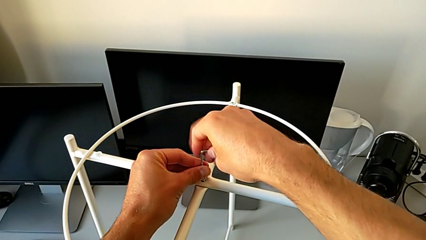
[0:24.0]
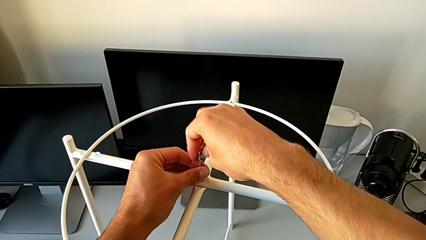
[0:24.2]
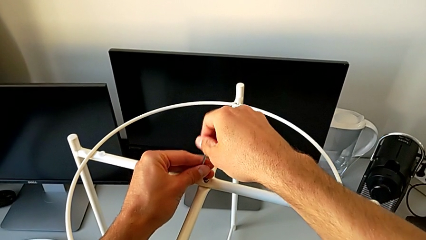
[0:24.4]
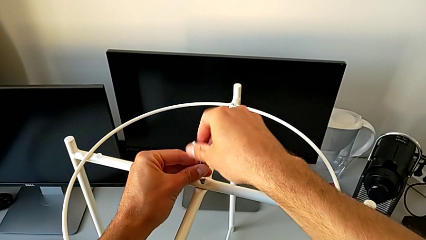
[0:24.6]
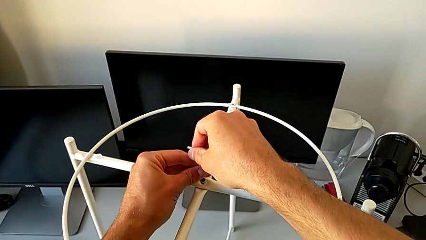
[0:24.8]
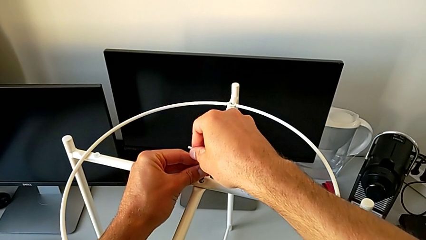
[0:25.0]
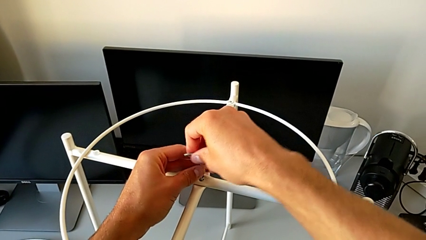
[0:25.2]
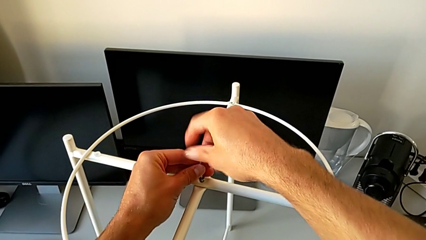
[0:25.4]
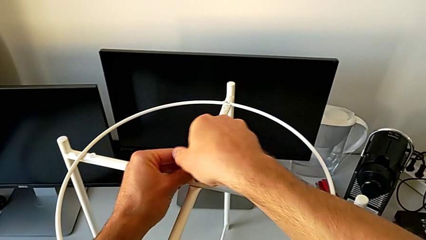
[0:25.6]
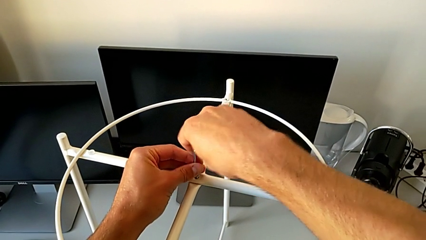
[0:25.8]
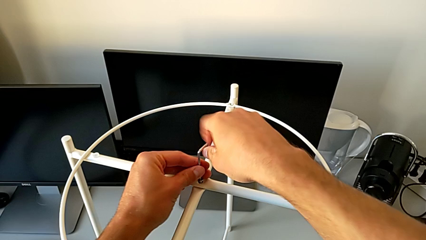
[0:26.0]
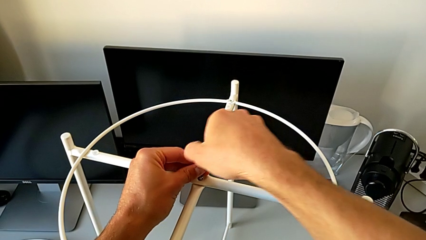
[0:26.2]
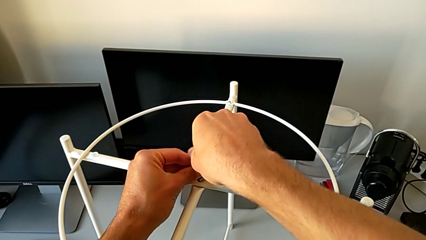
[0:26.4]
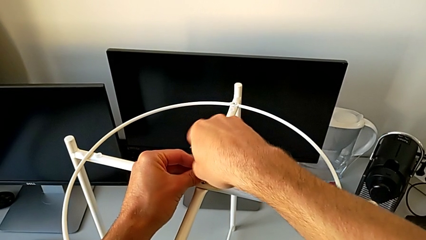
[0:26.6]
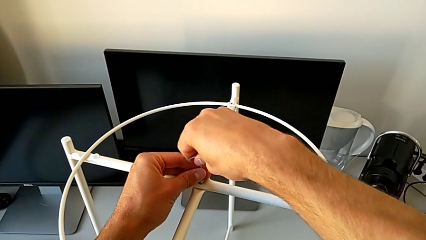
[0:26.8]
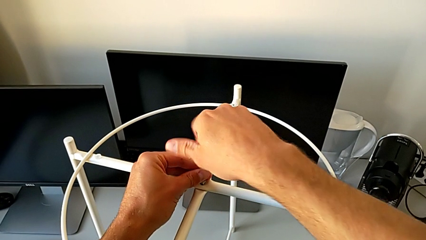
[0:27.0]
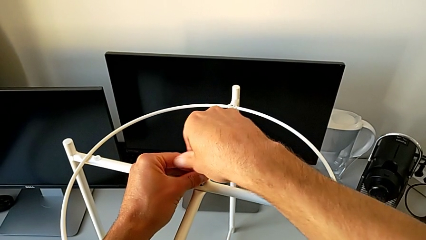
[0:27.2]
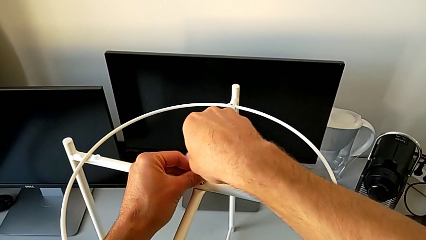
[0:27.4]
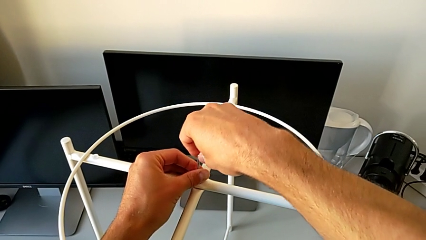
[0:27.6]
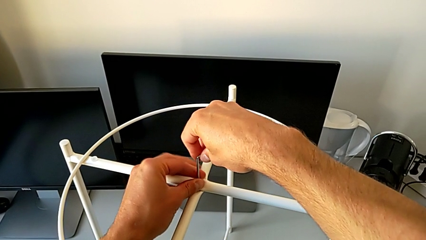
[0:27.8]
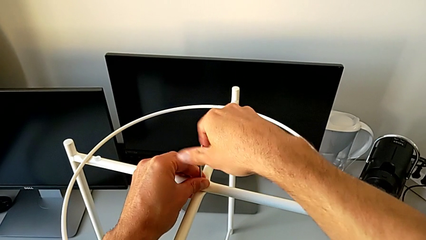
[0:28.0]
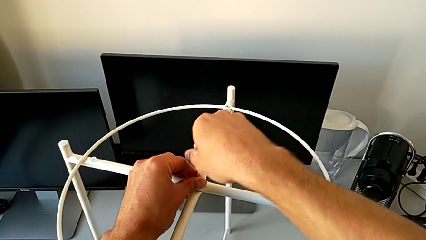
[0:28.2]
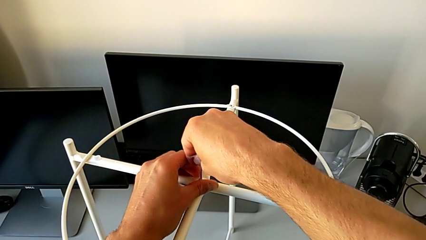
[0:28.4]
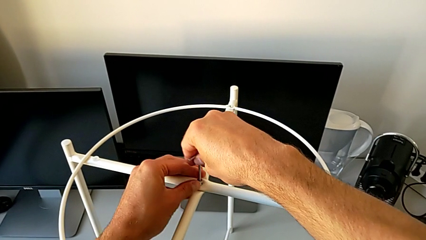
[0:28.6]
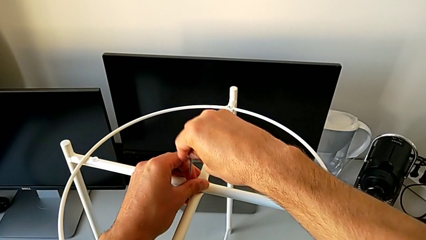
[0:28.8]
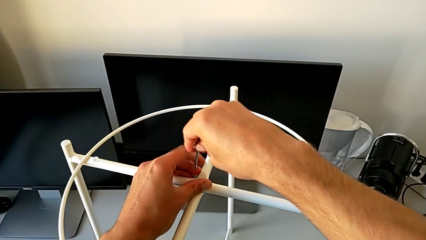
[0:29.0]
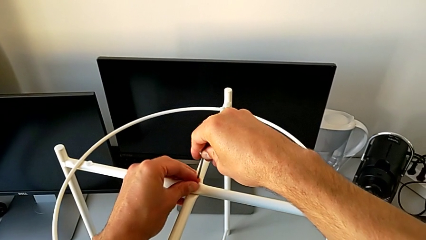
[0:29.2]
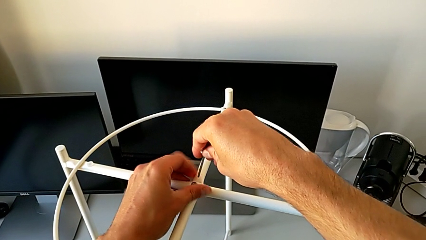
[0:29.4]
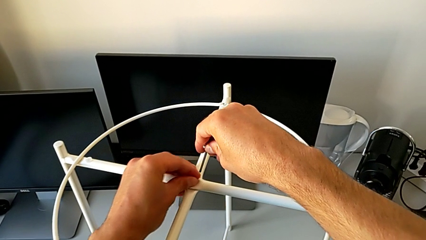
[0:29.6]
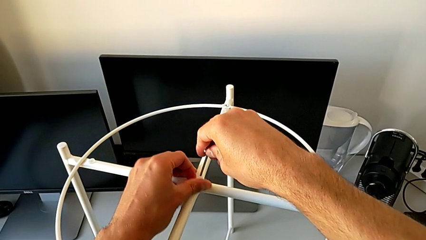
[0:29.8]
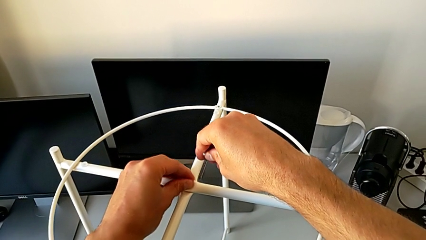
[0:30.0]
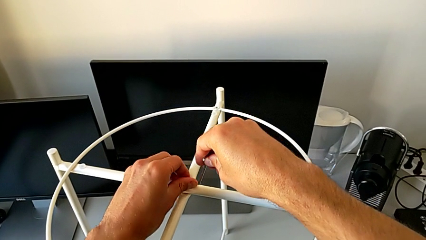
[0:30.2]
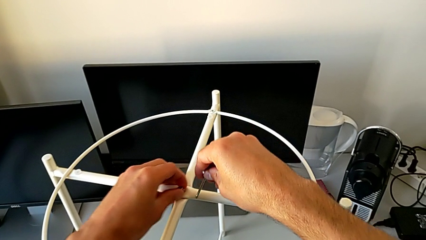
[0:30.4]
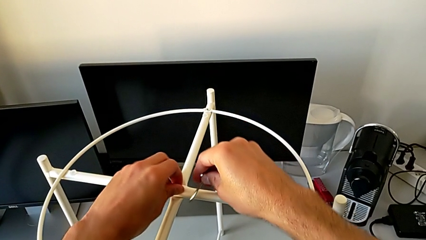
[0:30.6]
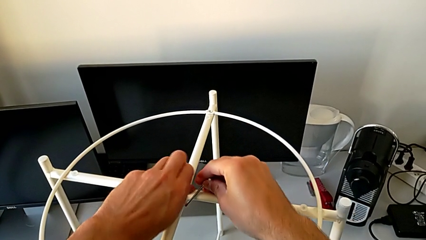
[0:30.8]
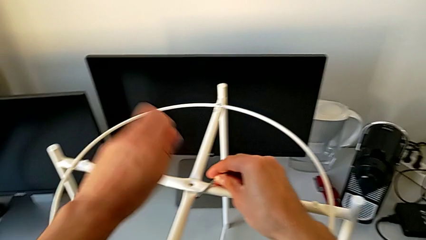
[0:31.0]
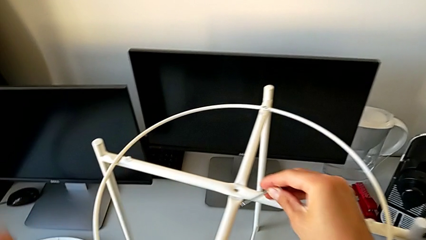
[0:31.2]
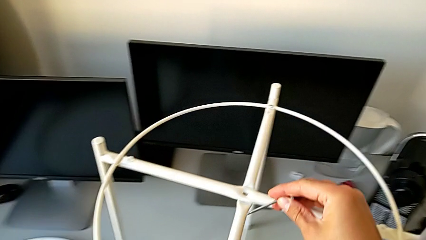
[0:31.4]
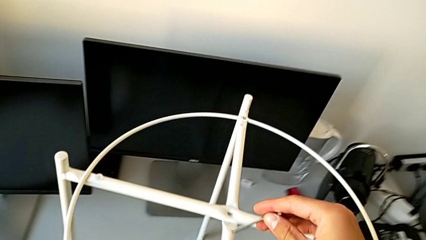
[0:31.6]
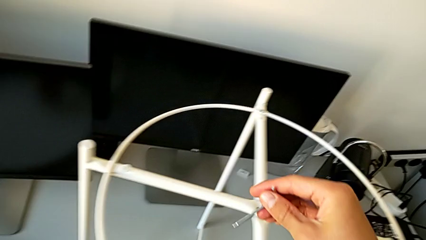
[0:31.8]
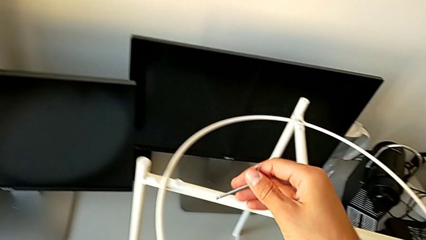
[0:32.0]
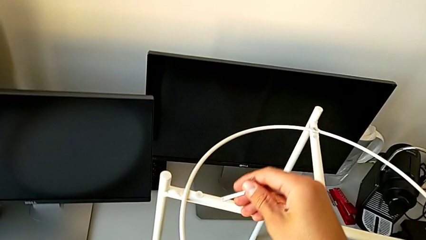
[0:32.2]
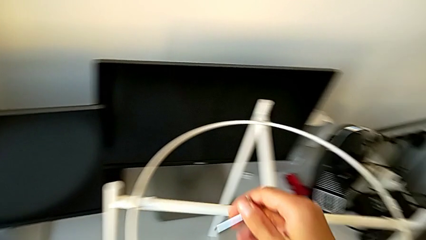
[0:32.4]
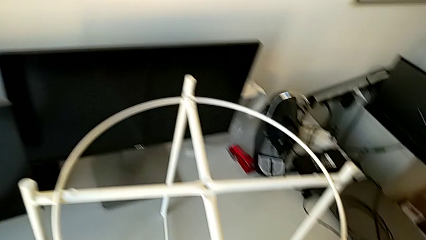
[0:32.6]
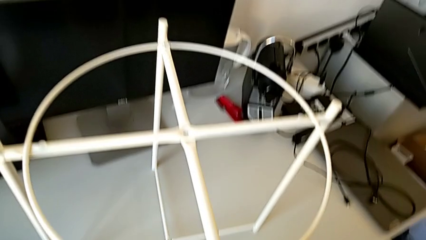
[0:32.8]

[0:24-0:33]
The camera wearer is unscrewing the middle hex socket head with an Allen wrench. They keep unscrewing the hex socket head, withdraw the Allen wrench with the right hand, unscrew the hex socket head with the left hand, disassemble it and place it.

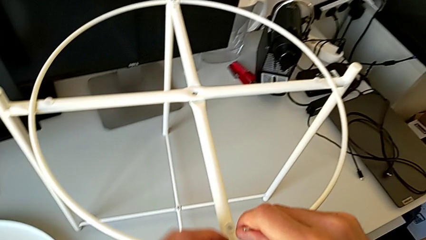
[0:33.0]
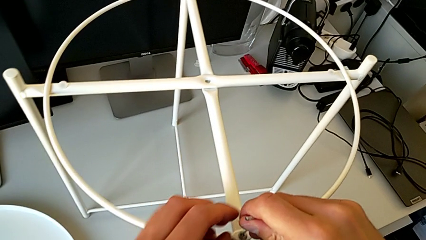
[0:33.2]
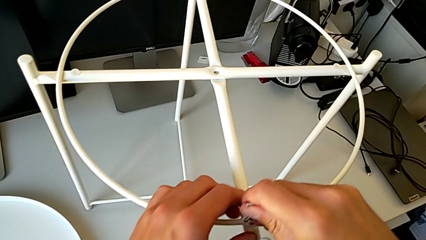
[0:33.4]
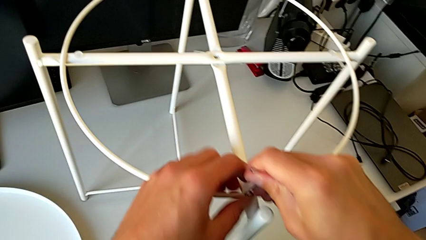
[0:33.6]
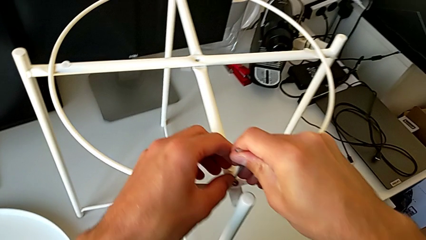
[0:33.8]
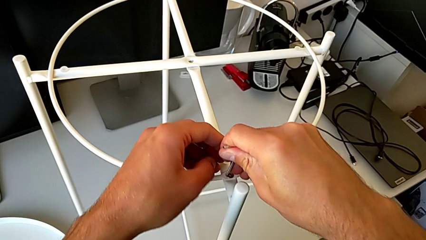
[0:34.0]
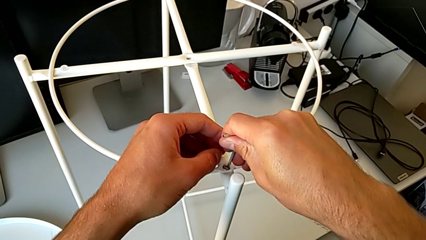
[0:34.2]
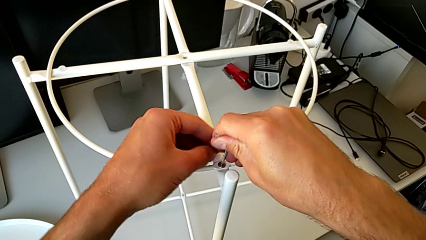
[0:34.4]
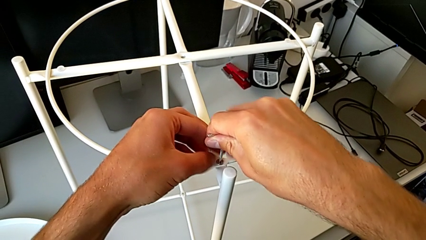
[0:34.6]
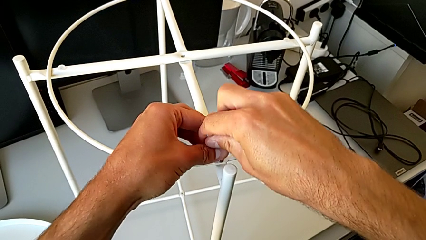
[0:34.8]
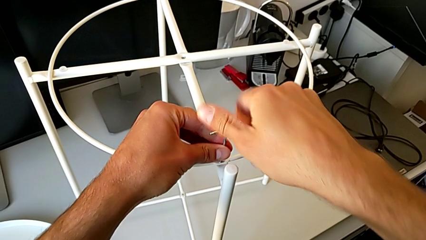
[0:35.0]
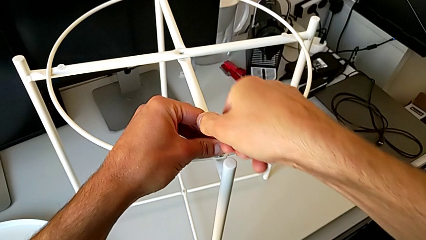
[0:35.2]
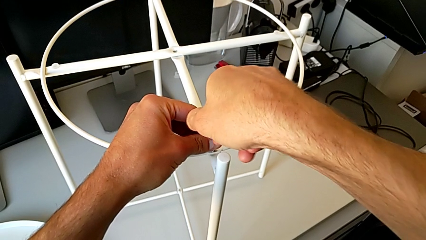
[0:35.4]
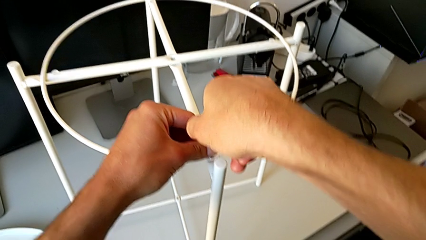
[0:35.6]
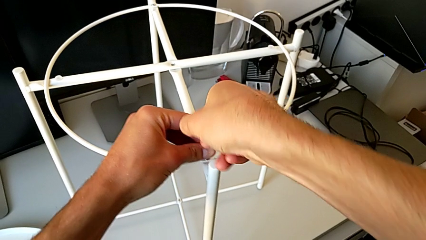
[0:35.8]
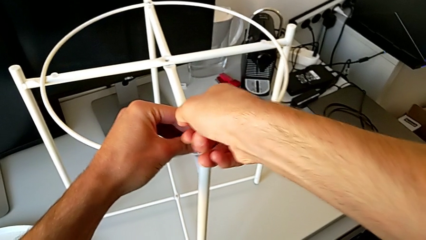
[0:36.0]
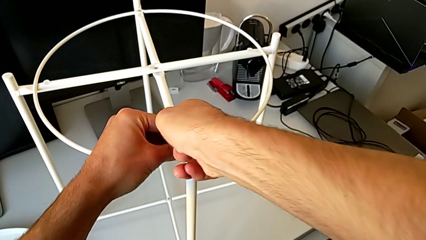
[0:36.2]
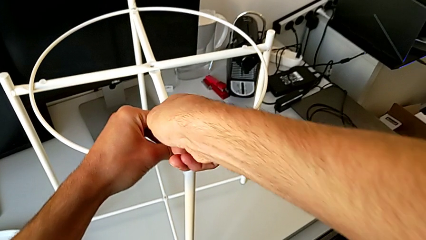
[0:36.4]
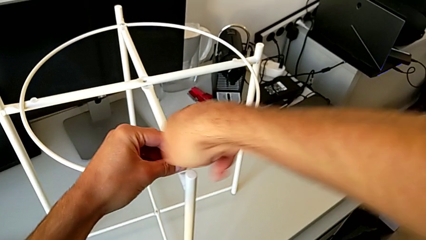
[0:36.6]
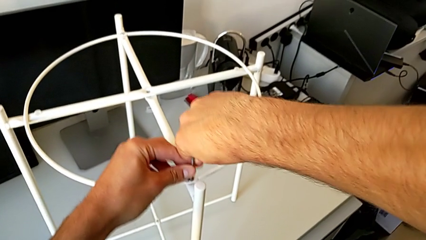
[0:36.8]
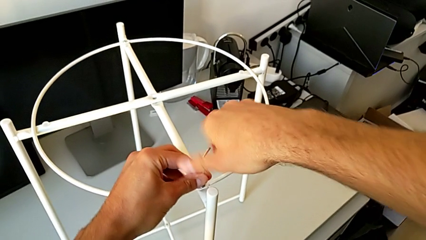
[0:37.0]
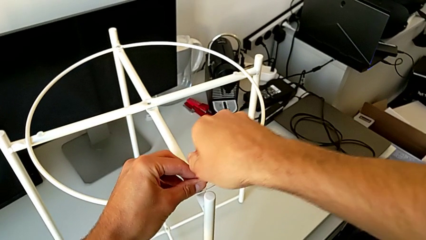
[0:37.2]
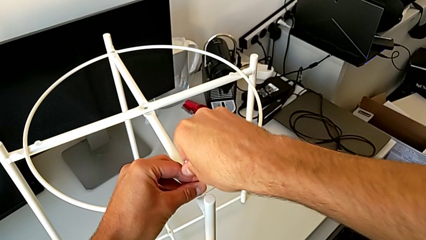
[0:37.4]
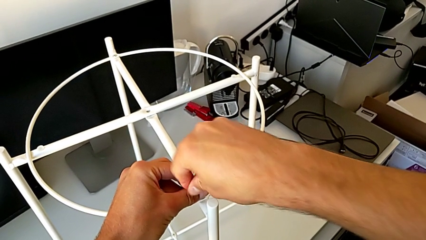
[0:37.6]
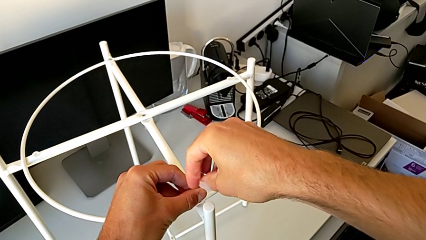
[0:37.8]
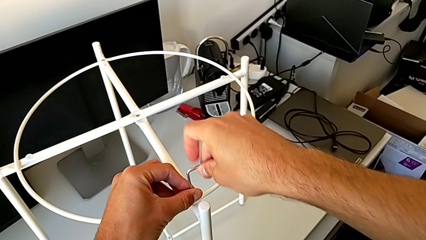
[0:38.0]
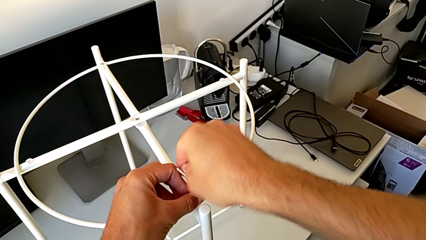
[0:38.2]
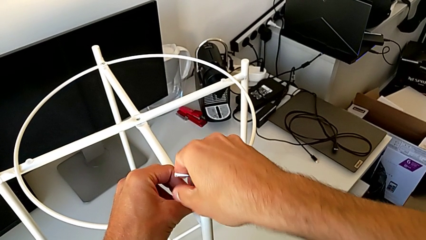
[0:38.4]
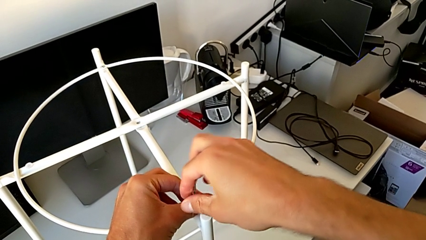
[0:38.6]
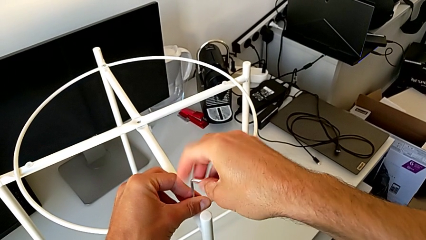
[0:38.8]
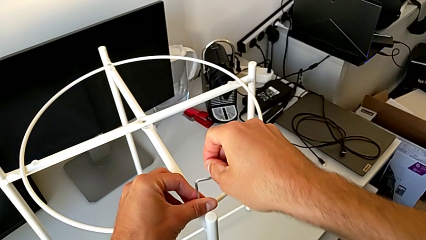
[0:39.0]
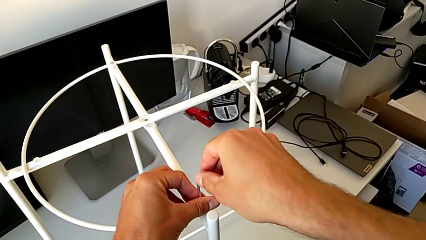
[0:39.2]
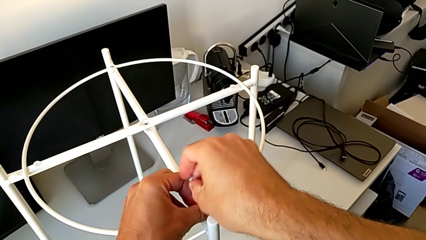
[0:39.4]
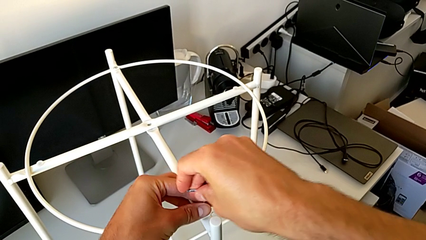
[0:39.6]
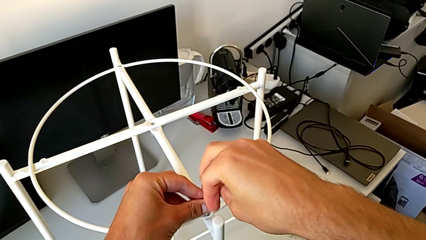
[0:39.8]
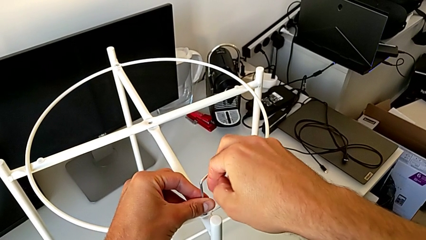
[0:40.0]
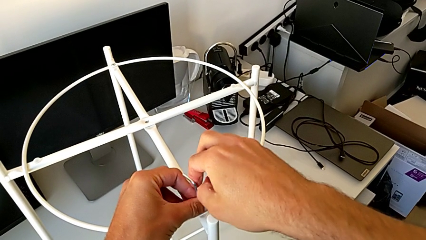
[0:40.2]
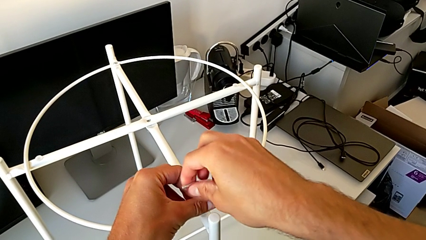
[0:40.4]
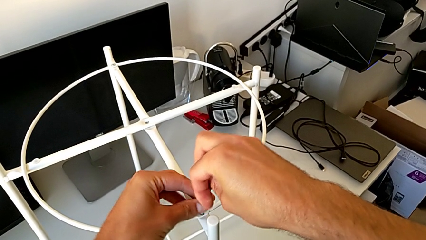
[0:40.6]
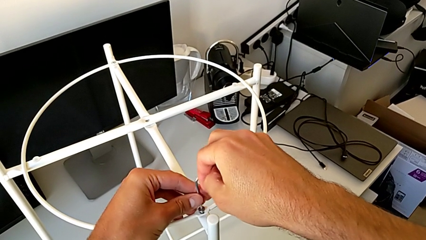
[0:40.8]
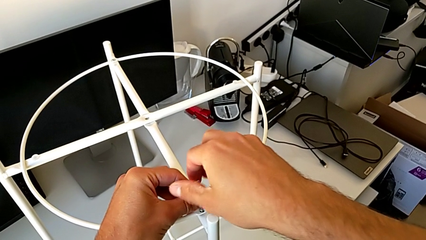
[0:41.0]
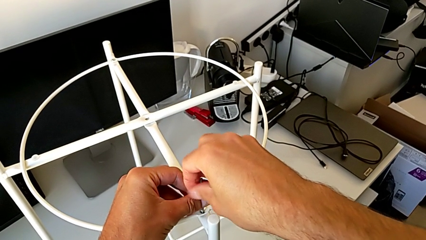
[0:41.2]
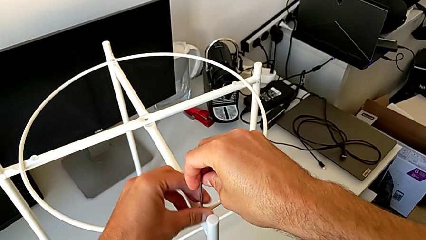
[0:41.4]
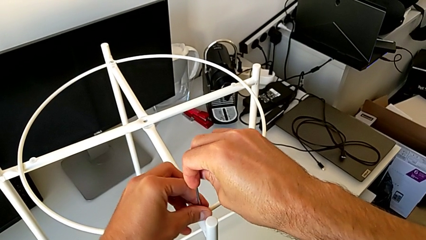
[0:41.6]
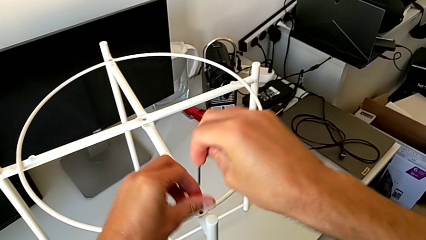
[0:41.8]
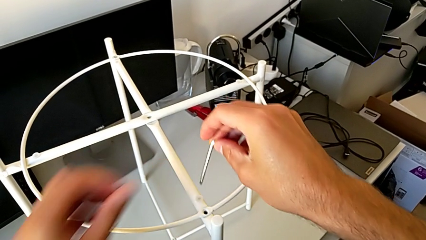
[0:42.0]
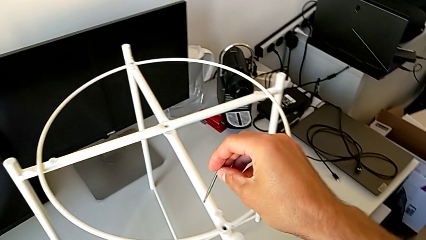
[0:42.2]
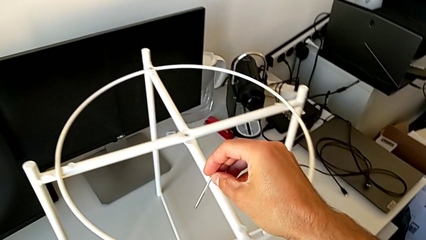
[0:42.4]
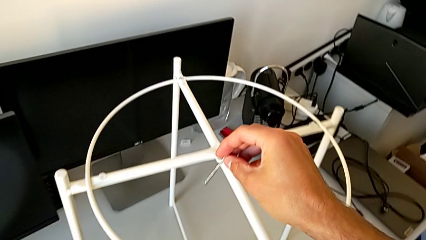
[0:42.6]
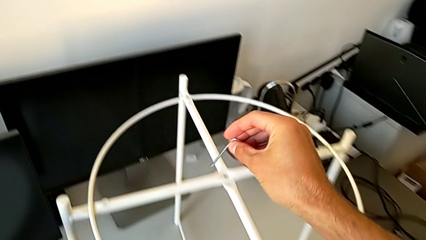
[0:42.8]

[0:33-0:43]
The camera wearer unscrews the bottom hex socket head with an Allen wrench. They insert the Allen wrench, unscrew the hex socket head, withdraw the Allen wrench, disassemble the hex socket head and place it.
